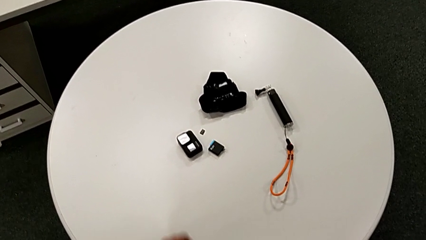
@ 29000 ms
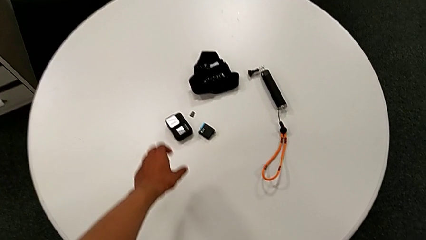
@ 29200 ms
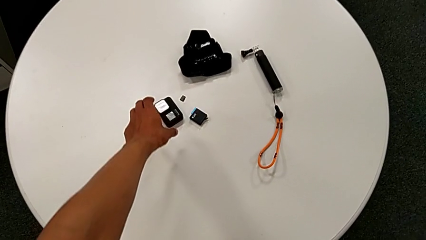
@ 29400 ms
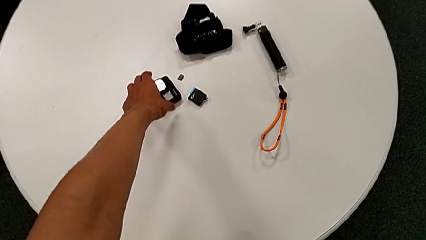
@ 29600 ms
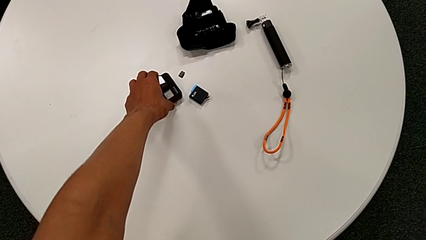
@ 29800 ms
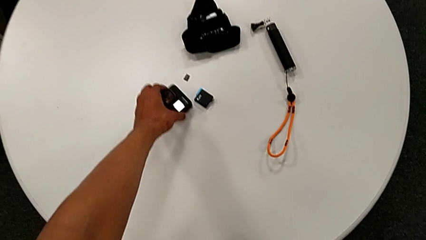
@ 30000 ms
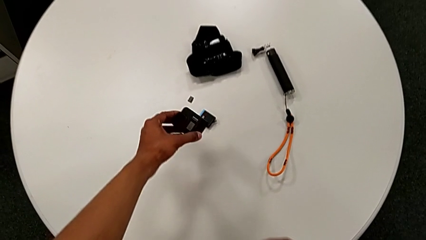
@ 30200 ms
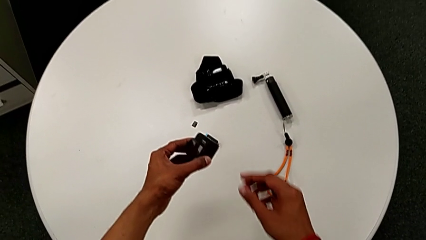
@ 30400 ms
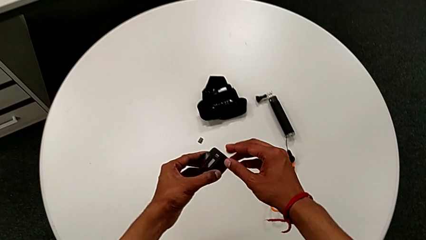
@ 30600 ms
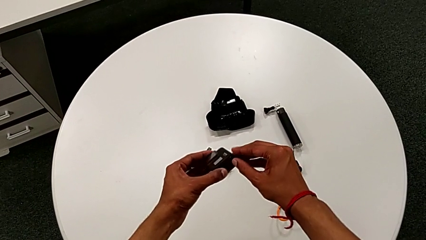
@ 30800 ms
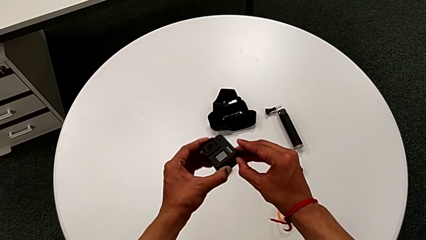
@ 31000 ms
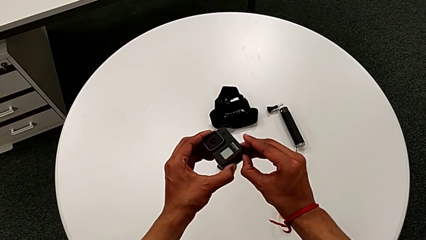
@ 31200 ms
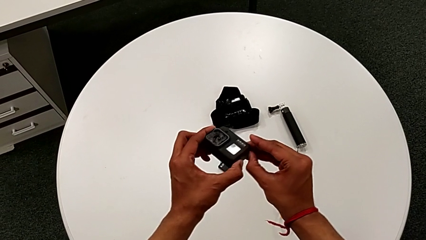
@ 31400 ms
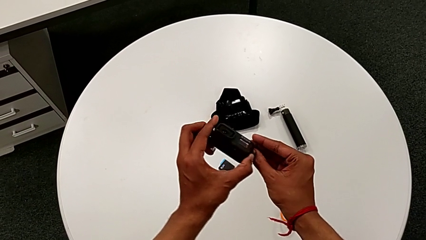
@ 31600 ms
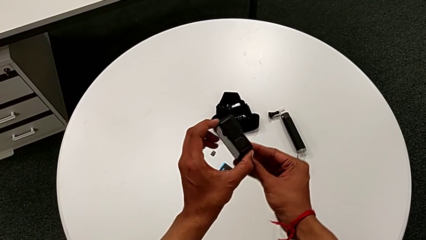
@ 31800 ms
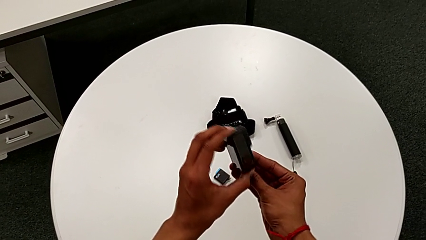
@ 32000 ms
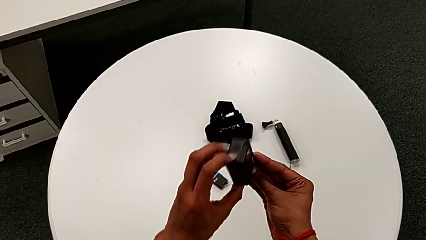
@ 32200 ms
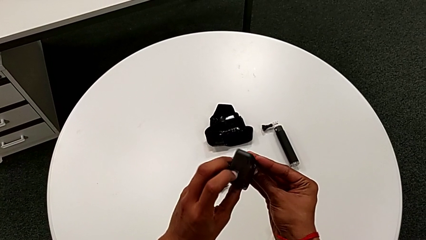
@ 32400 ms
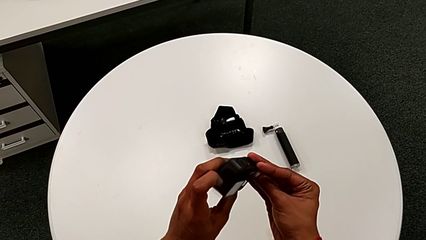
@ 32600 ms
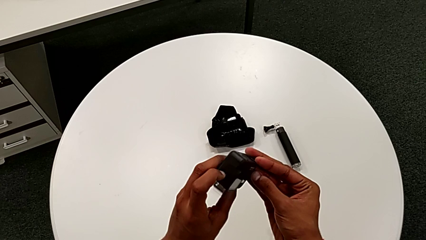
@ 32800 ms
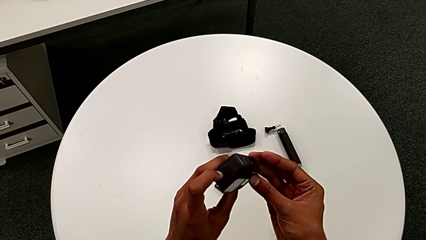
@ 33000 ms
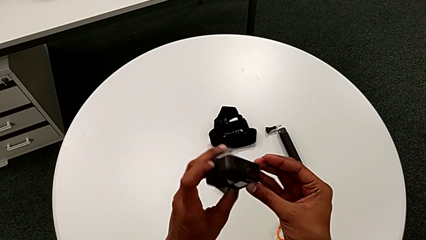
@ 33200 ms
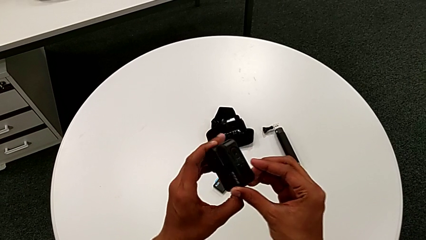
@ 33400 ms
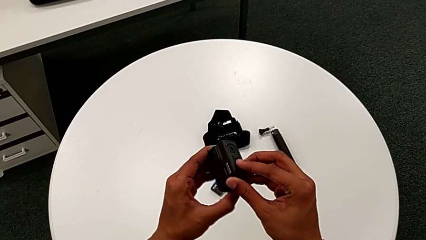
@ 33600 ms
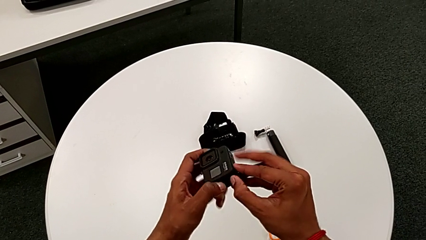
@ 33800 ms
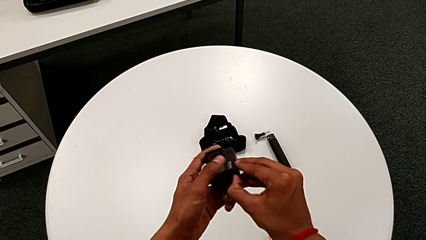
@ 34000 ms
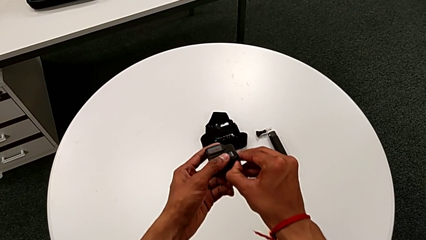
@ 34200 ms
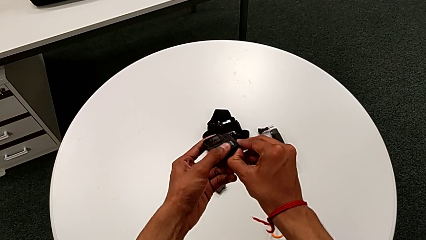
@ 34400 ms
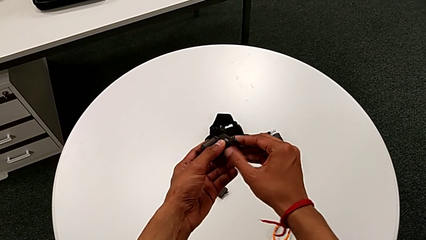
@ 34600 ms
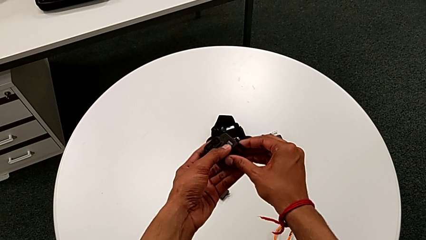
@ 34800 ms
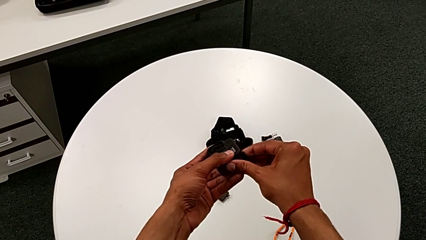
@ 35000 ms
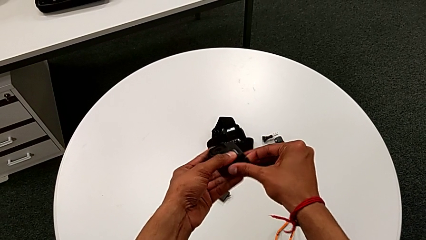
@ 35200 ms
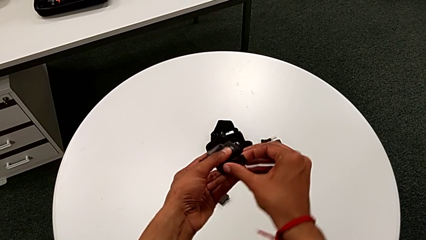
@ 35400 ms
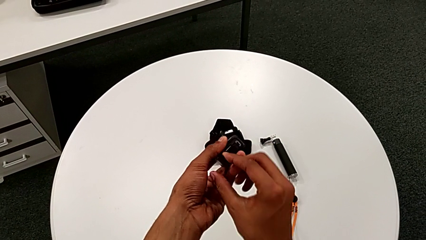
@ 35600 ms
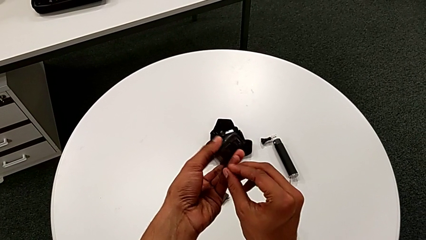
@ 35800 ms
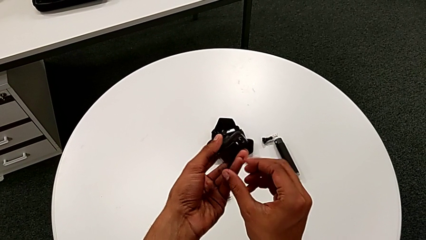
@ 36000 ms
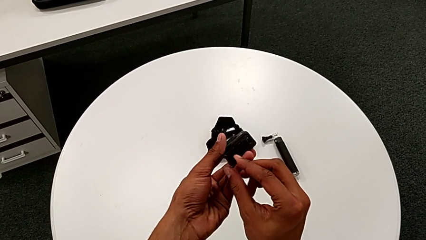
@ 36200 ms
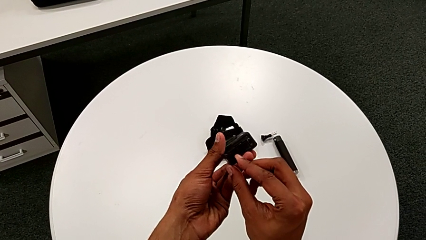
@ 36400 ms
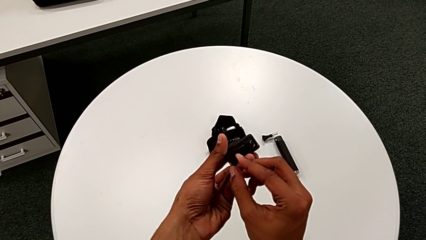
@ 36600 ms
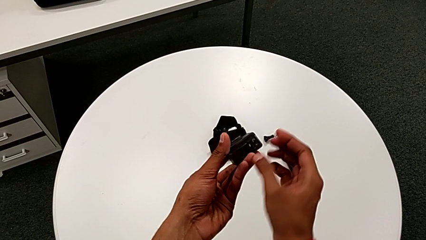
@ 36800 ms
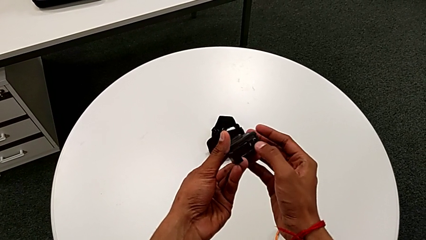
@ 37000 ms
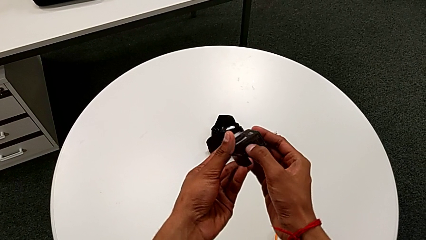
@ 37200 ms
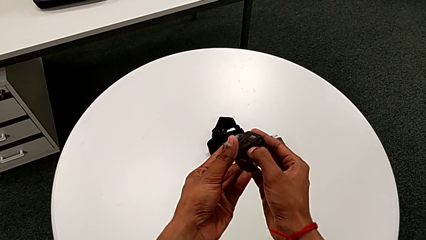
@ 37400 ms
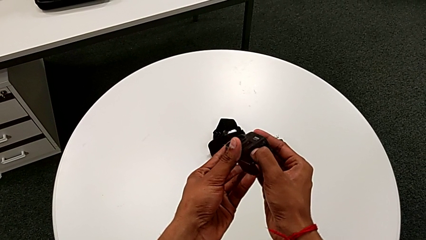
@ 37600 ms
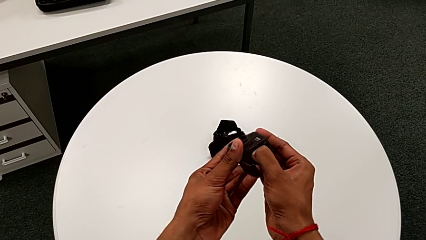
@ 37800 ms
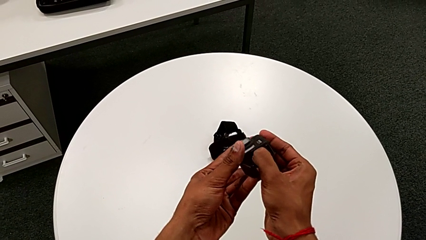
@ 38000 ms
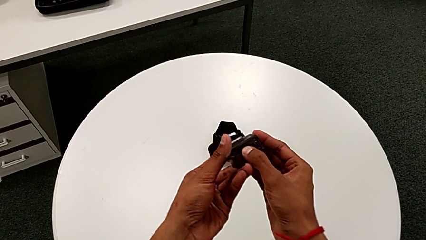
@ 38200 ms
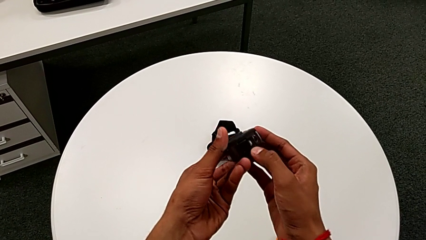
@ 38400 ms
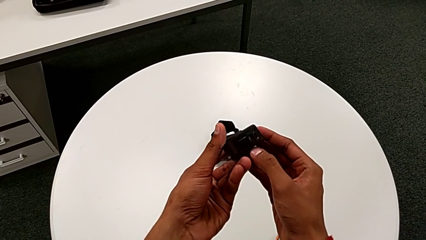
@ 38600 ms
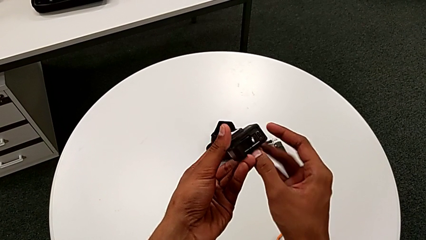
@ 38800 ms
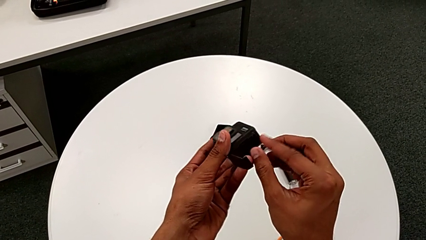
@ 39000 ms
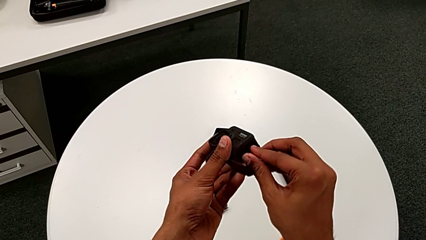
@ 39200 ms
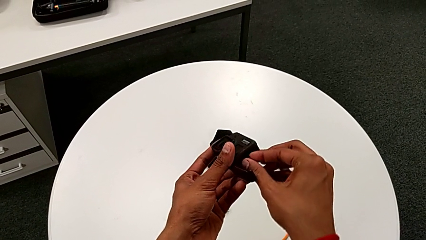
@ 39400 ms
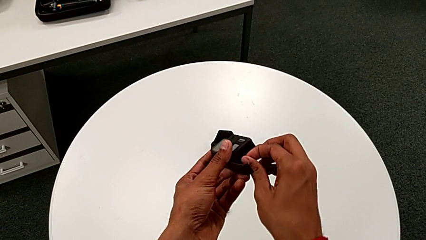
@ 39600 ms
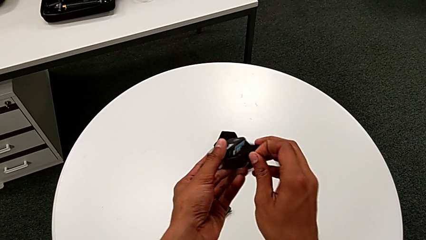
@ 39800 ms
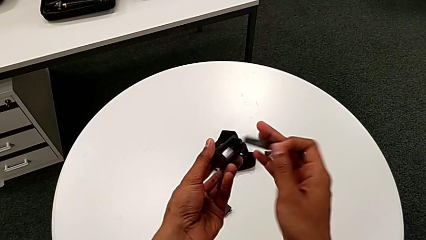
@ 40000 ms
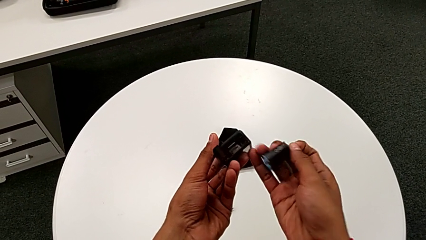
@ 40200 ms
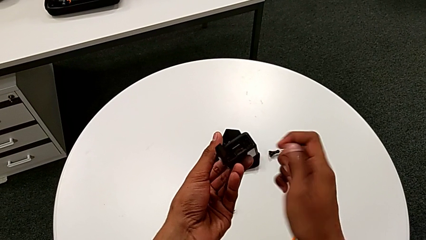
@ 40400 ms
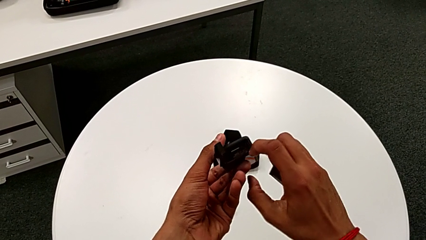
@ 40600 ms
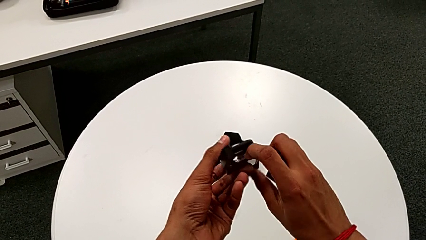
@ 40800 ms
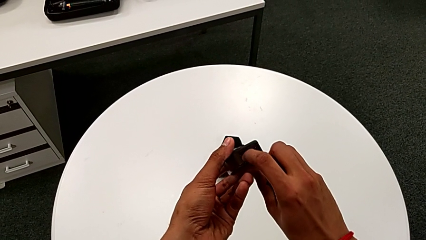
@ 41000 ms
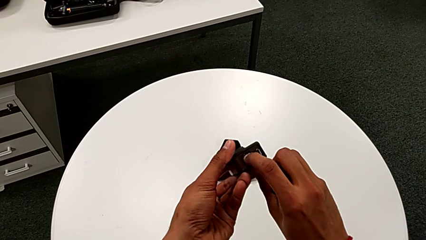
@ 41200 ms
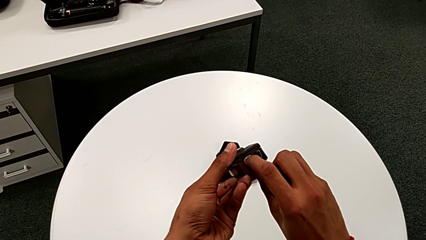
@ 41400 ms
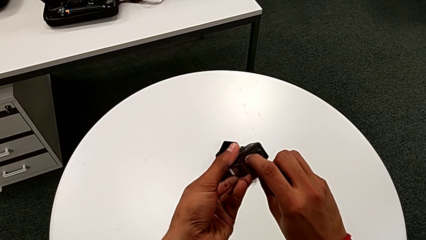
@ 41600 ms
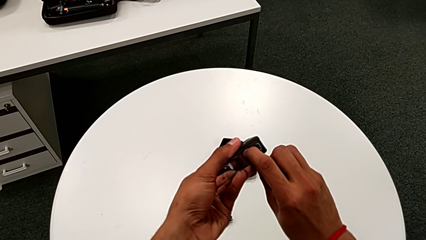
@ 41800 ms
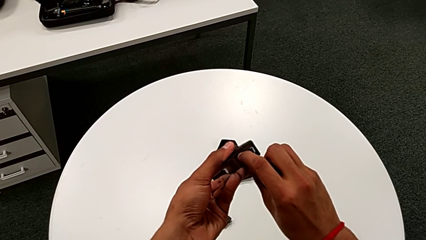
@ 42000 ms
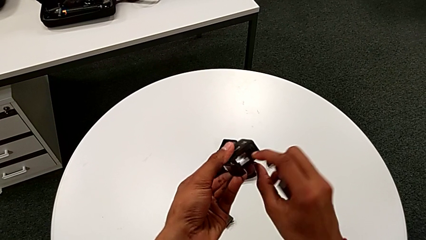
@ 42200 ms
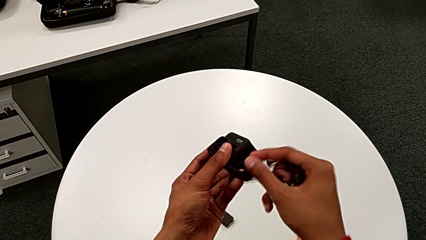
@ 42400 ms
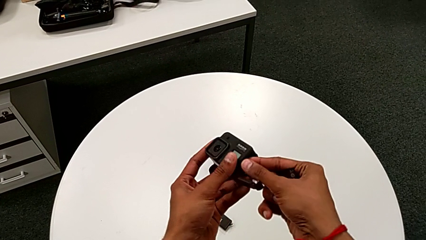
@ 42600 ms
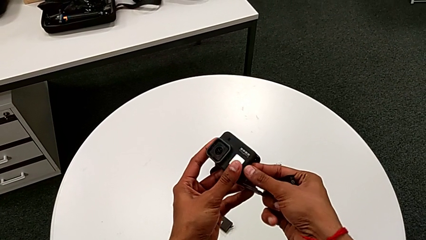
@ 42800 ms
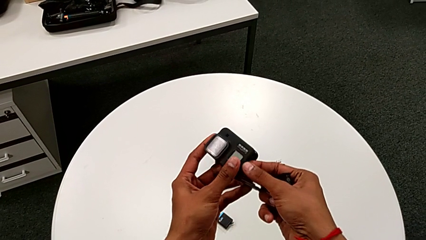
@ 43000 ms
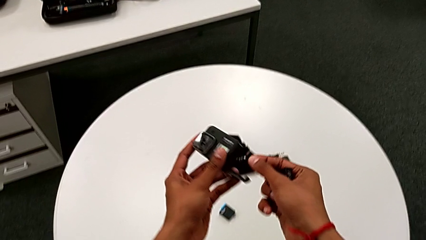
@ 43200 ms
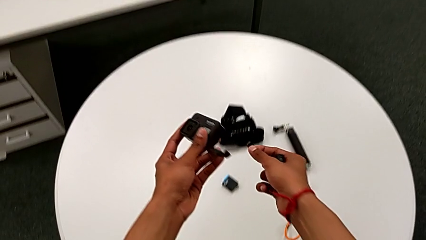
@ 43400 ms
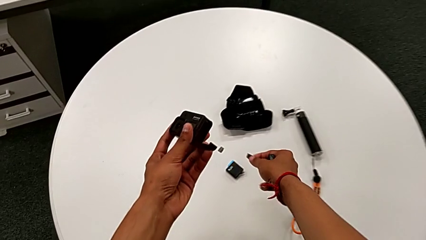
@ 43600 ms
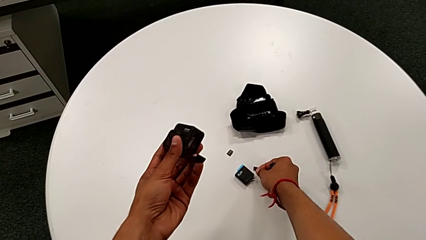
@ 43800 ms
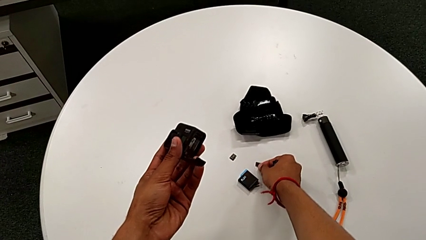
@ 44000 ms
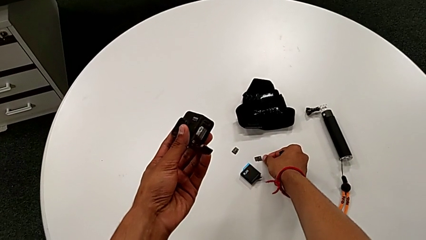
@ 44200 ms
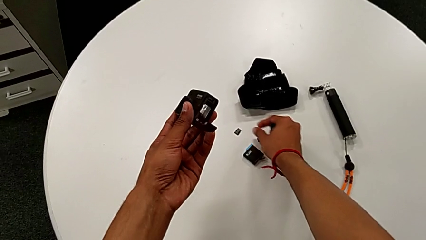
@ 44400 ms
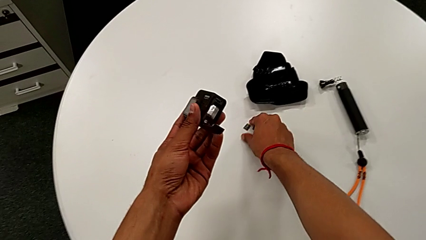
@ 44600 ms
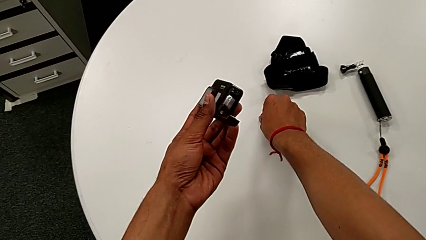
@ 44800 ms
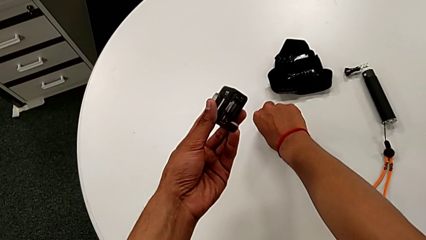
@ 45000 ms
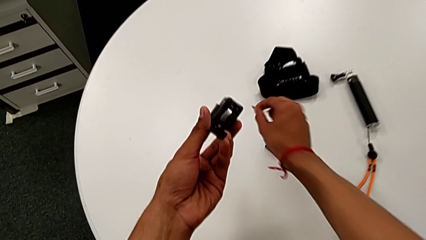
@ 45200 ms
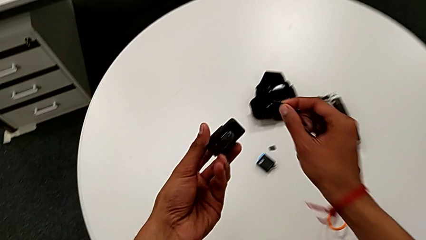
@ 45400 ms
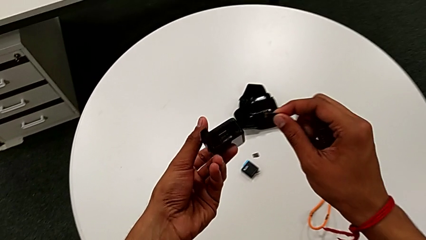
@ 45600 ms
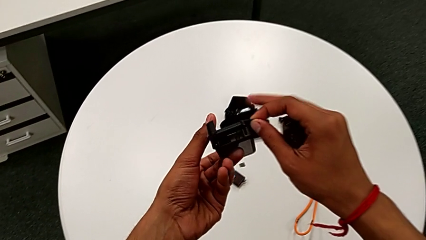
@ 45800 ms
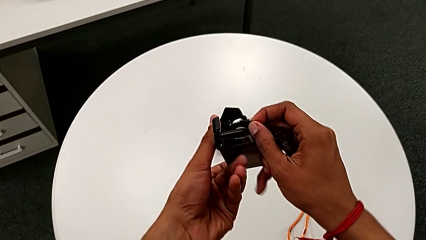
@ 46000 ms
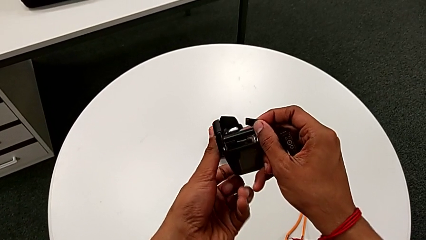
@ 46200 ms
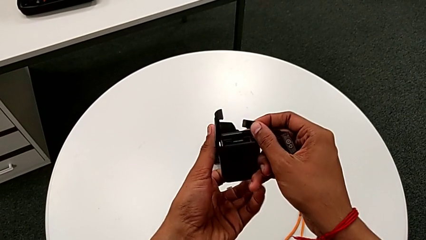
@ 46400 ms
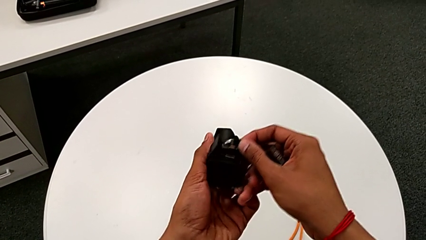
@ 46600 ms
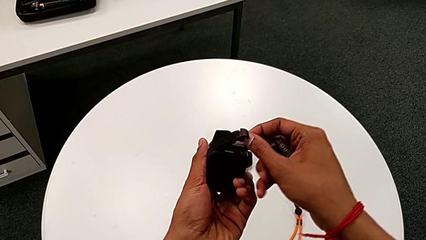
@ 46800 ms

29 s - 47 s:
The camera wearer is changing the micro SD card from the GoPro. They lift the GoPro, rotate it, open the battery door, push the new battery, pull it, push the old SD card, pull it, place it and lift the new SD card.
